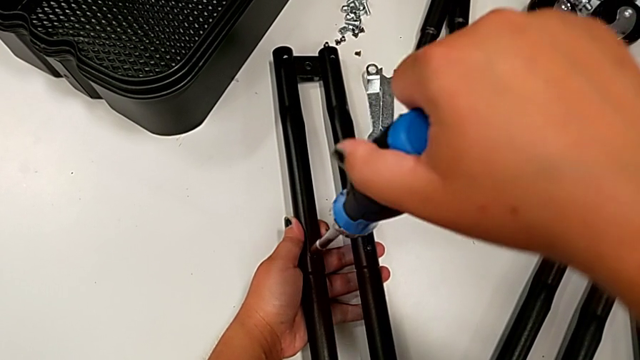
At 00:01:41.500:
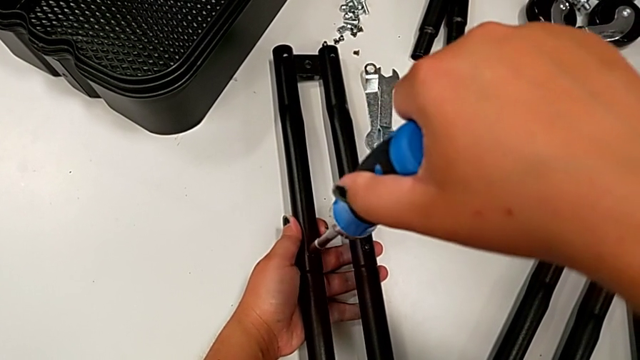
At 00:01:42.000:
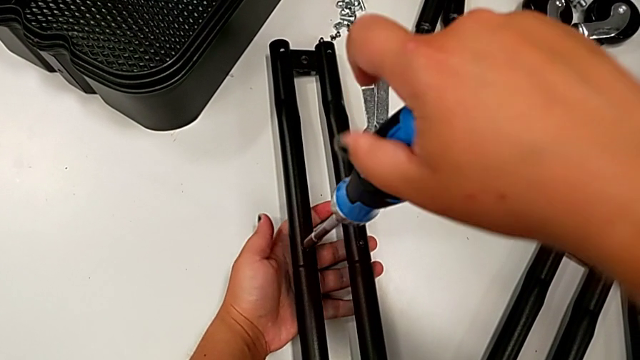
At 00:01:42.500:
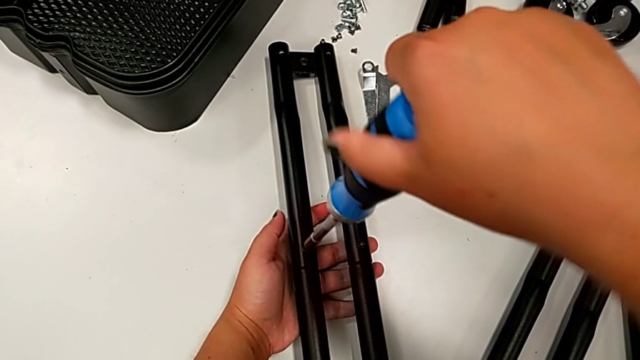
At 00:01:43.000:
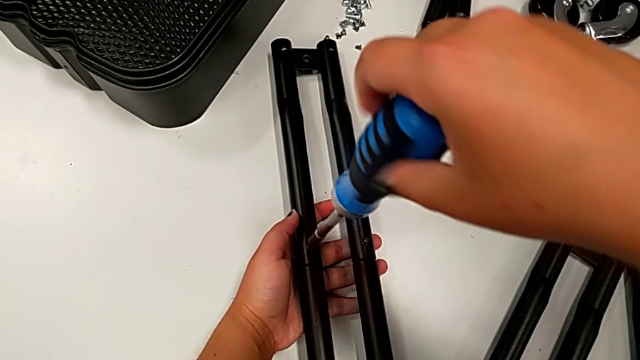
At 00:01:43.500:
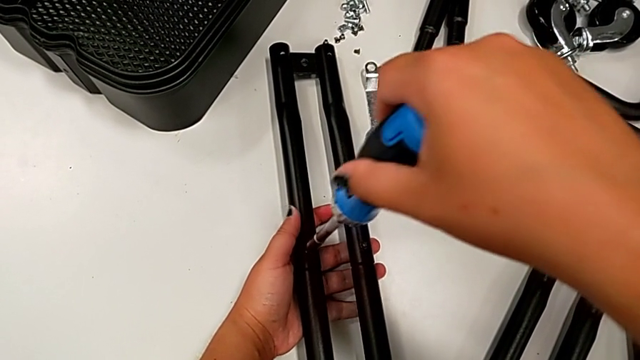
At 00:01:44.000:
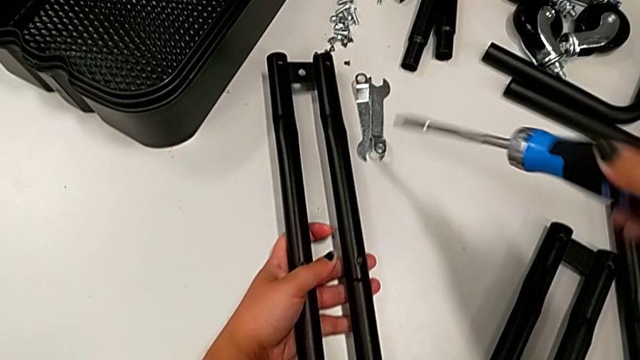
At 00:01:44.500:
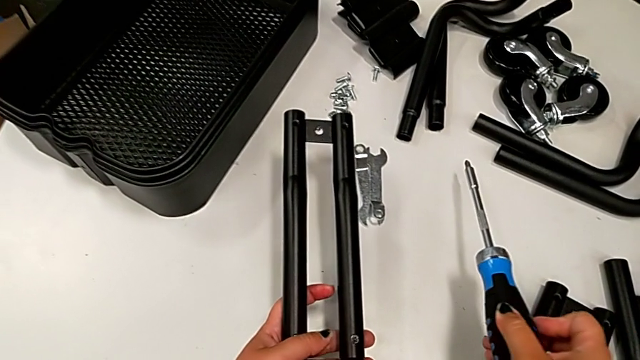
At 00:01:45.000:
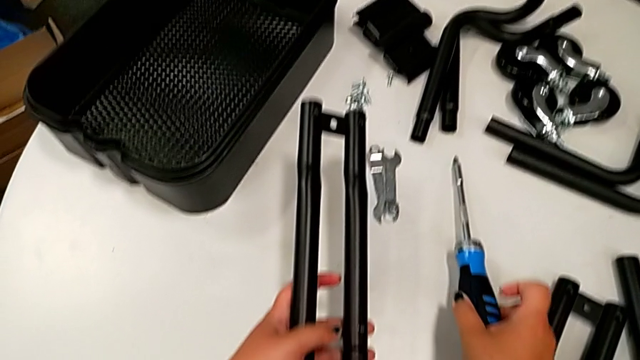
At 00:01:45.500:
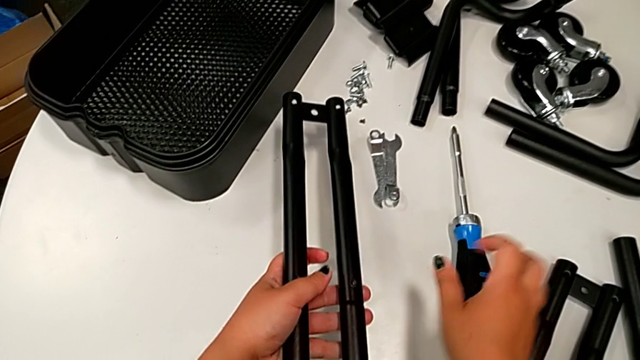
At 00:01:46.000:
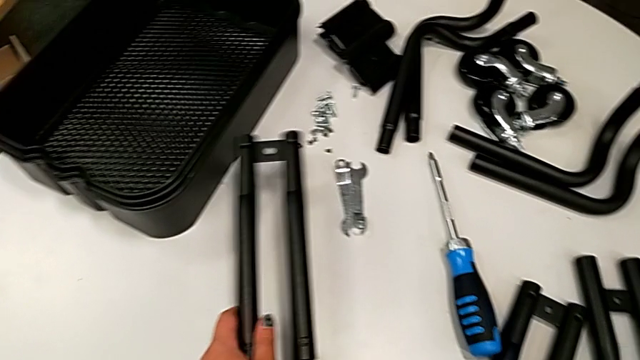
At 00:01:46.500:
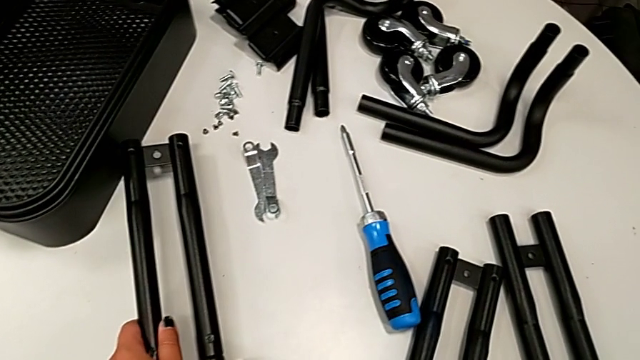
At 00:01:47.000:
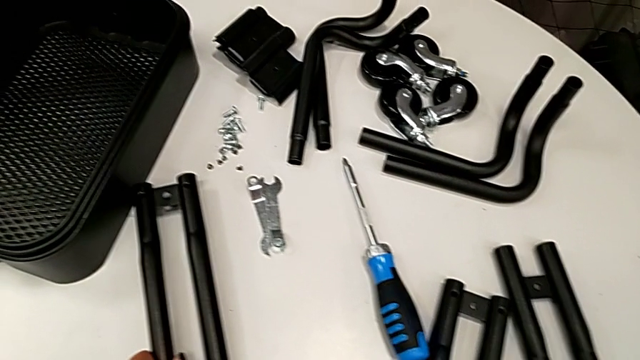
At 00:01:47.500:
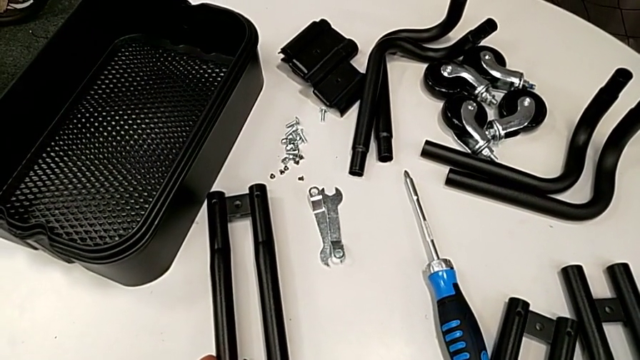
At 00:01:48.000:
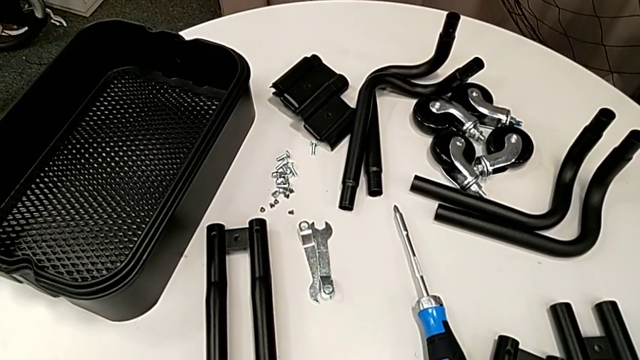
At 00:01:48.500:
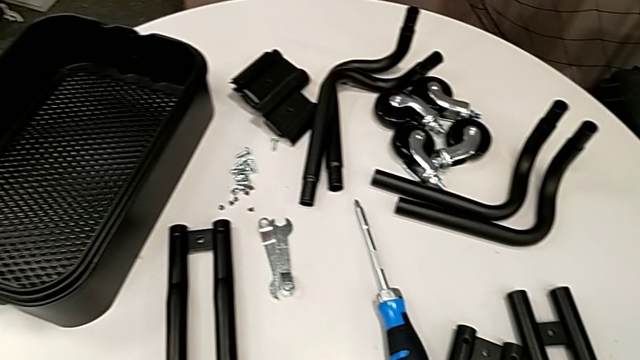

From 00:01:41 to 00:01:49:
The camera wearer is assembling the first pair of side bars. They place the screwdriver.

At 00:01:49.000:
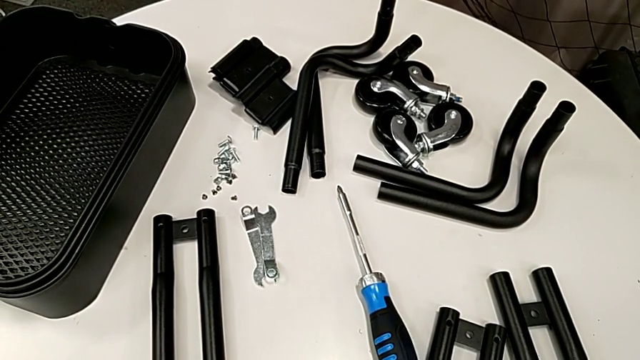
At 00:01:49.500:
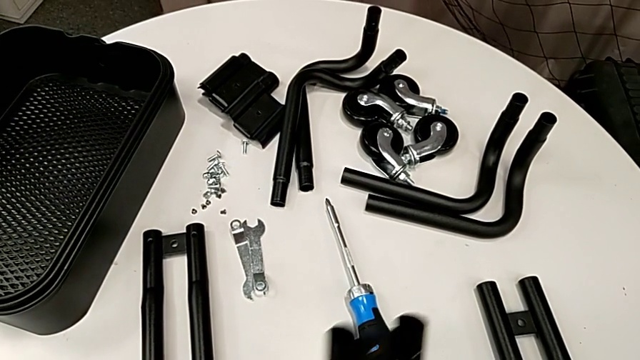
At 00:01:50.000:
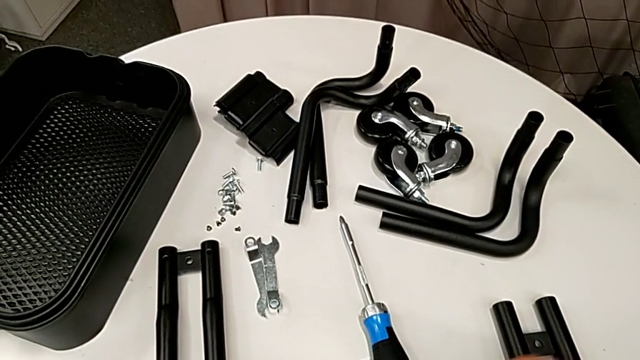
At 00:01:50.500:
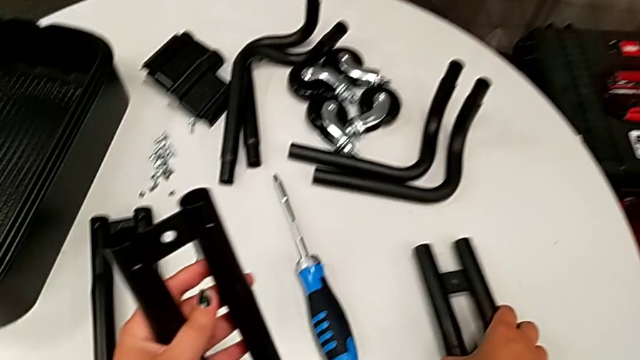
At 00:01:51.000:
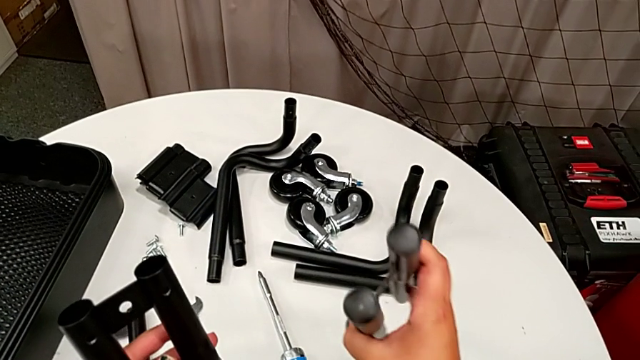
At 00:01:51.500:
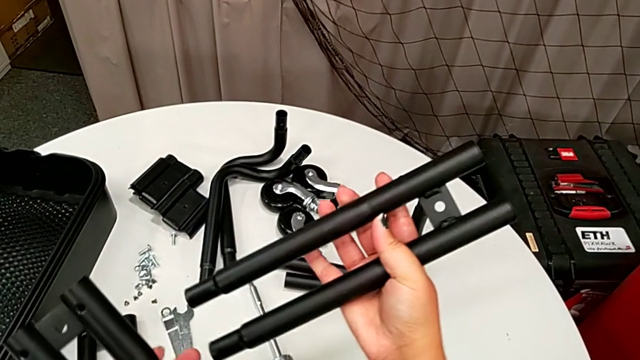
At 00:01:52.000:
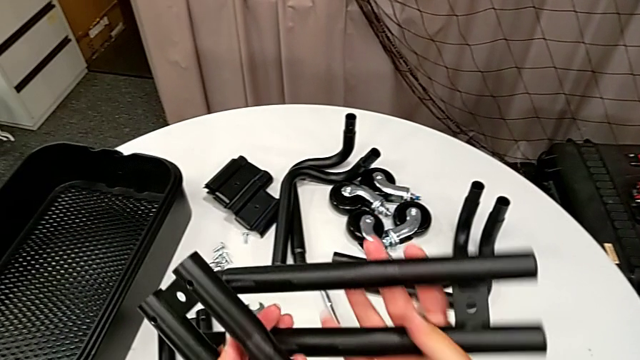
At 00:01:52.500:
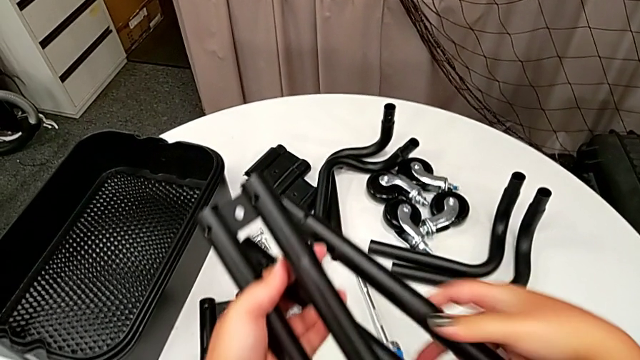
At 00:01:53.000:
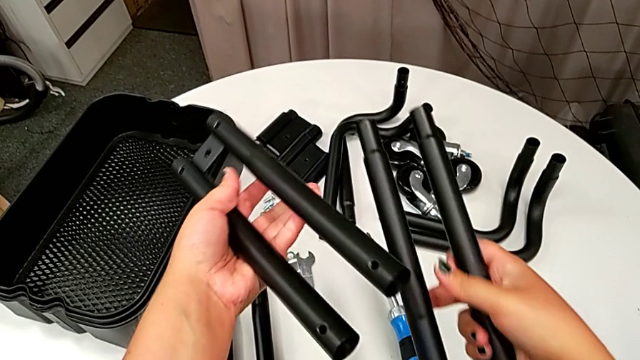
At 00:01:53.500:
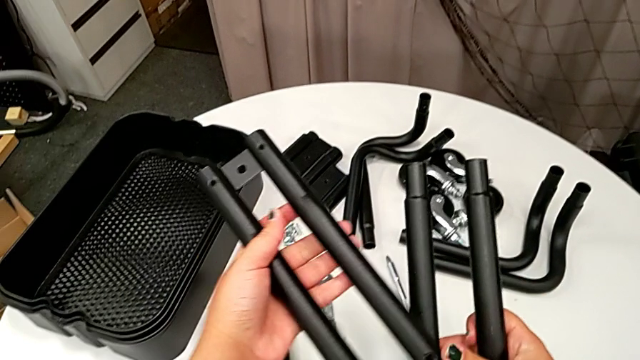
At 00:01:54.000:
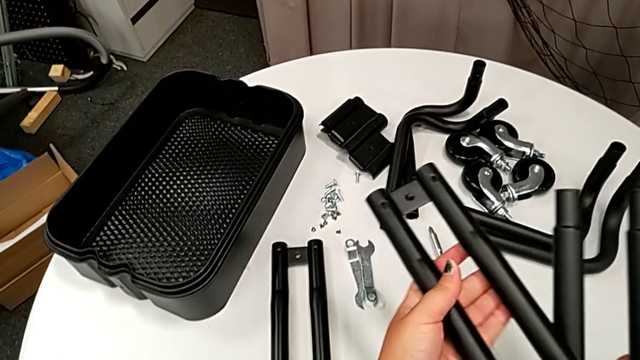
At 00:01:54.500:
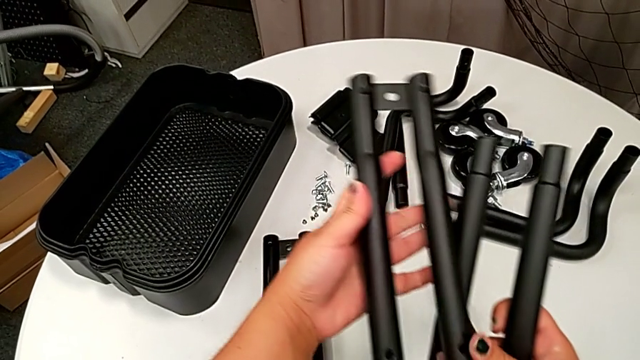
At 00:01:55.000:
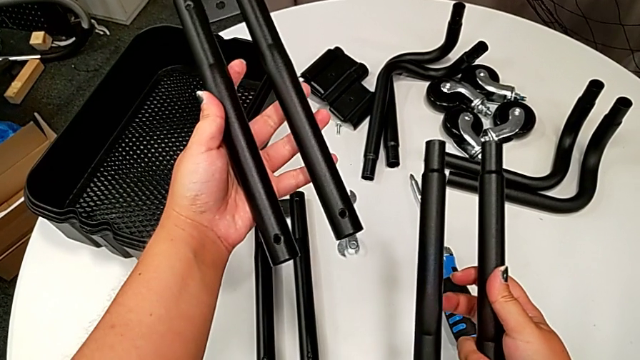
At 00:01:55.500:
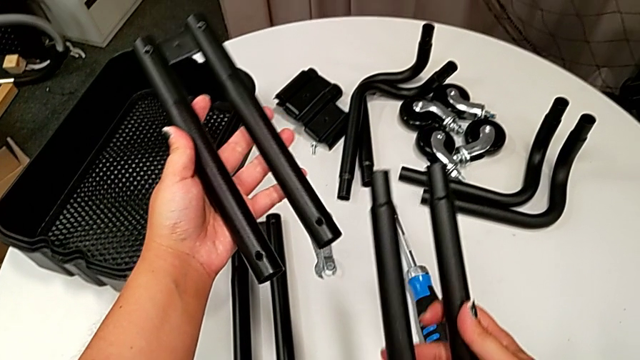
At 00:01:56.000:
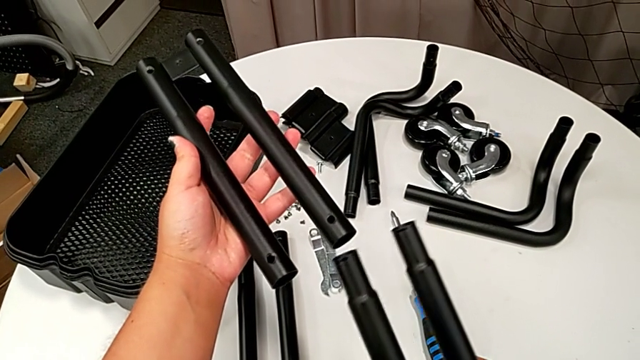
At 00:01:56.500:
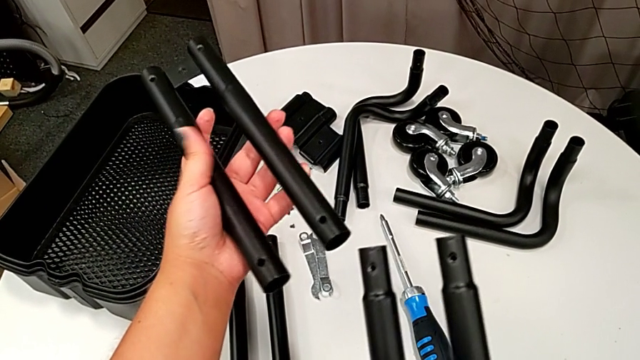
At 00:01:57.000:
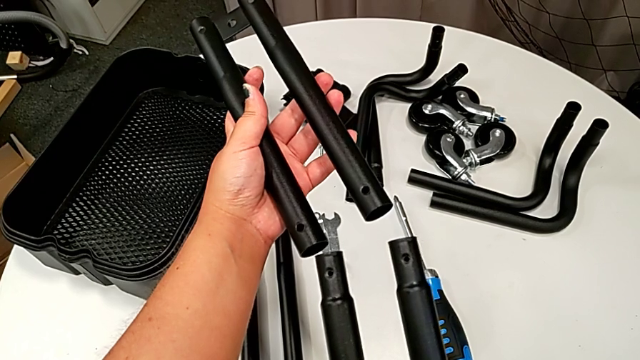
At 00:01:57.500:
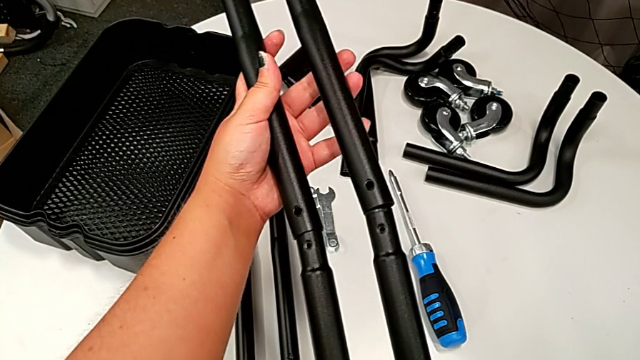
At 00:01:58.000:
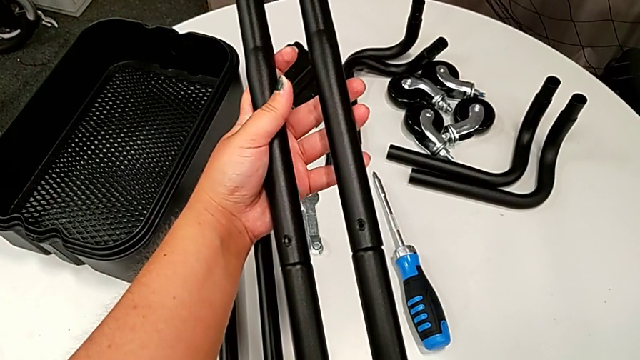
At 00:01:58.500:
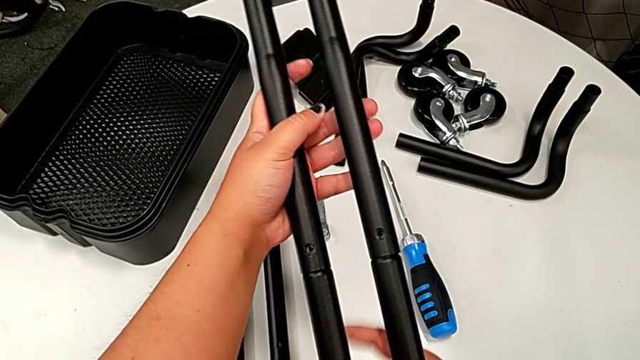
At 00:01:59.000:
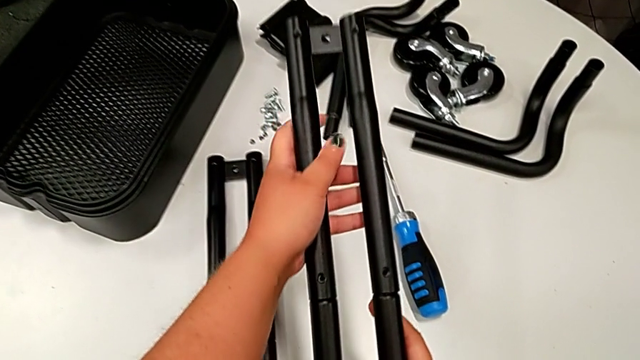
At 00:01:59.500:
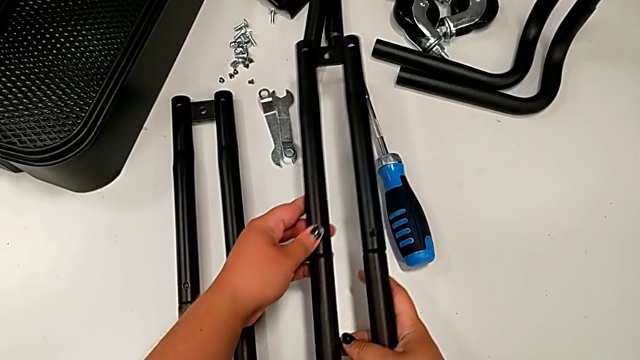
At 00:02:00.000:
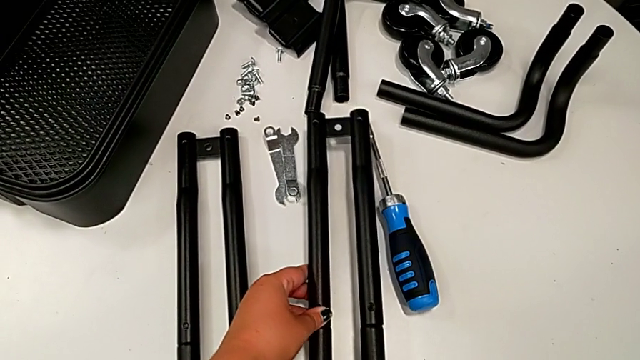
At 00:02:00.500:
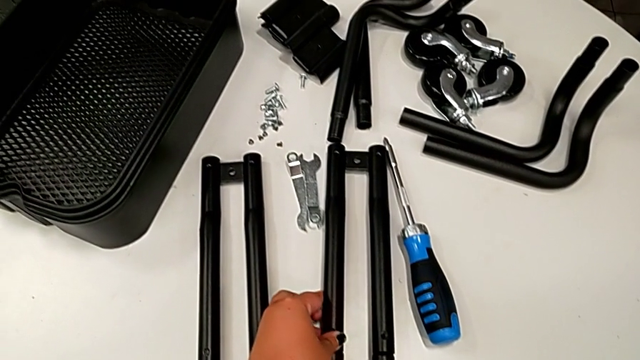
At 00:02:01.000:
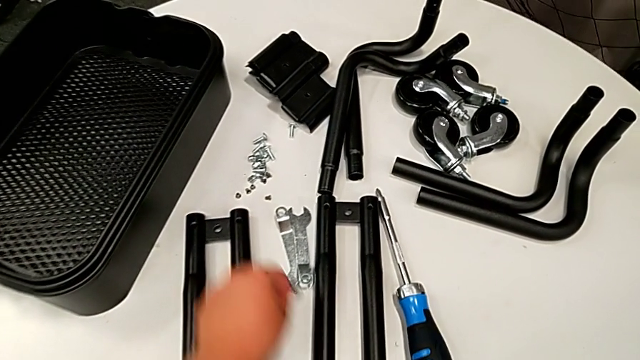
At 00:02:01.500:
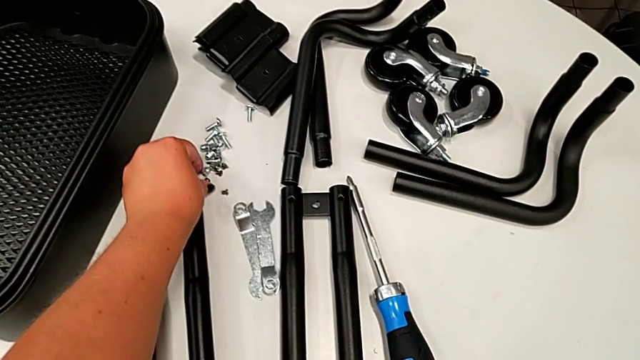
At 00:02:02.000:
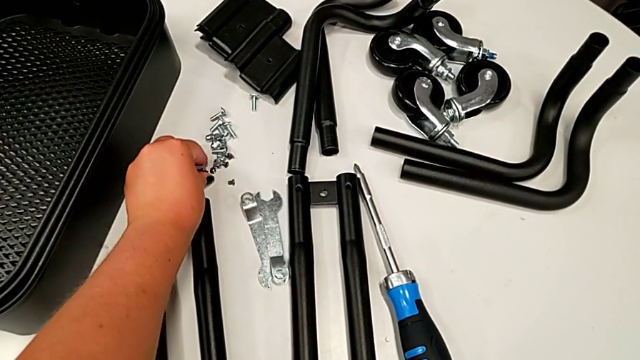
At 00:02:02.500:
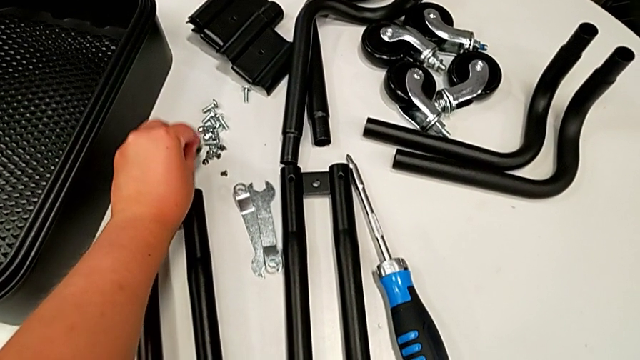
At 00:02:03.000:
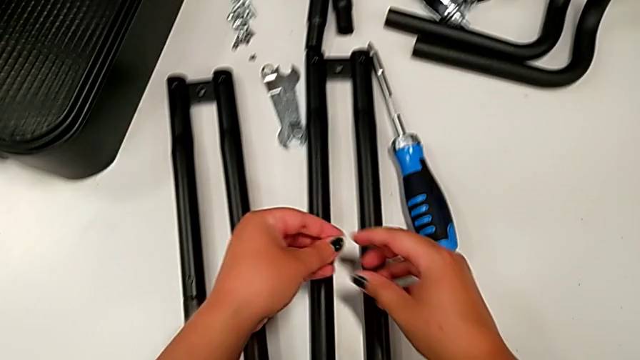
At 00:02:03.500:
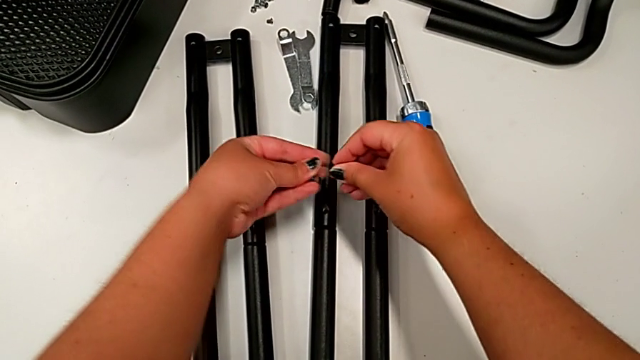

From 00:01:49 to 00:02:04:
The camera wearer is assembling the second pair of side bars. They grab the leg, align it, assemble it, place it and grab the screw.
